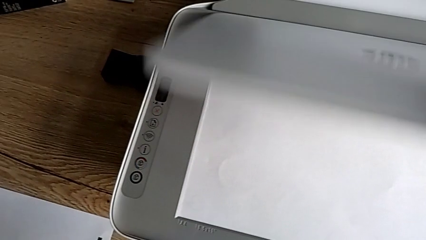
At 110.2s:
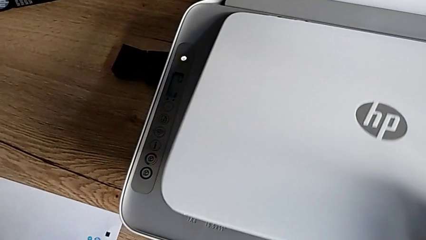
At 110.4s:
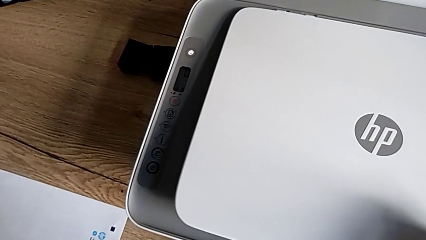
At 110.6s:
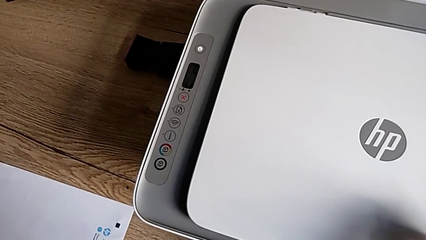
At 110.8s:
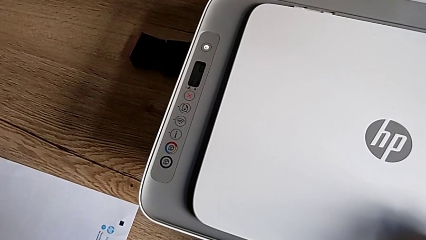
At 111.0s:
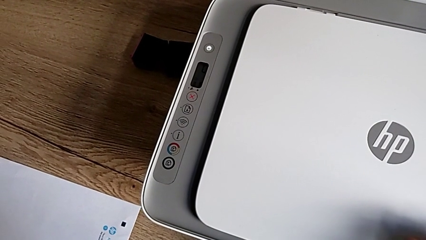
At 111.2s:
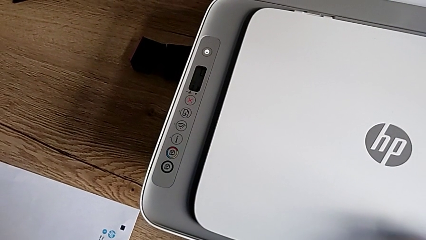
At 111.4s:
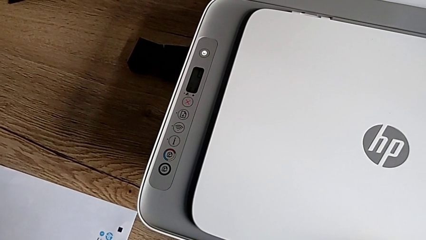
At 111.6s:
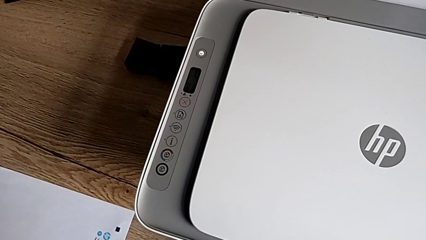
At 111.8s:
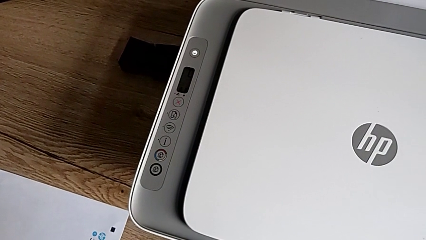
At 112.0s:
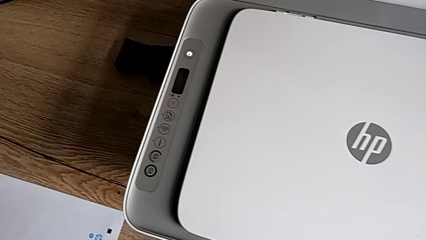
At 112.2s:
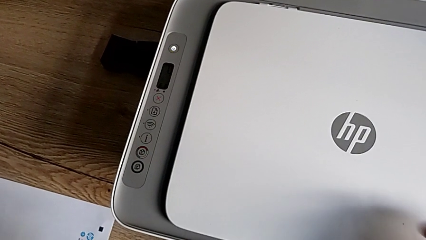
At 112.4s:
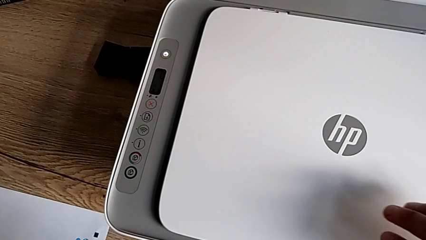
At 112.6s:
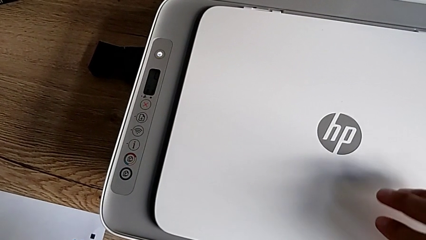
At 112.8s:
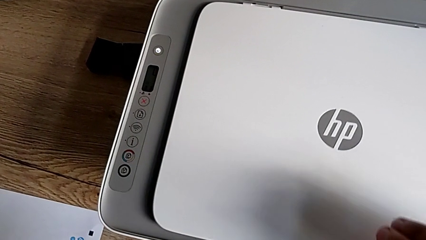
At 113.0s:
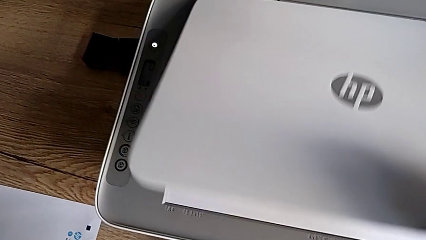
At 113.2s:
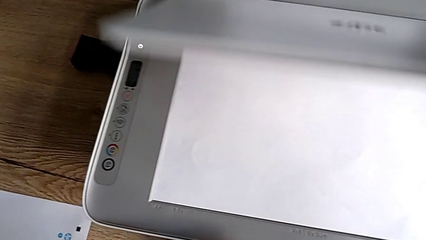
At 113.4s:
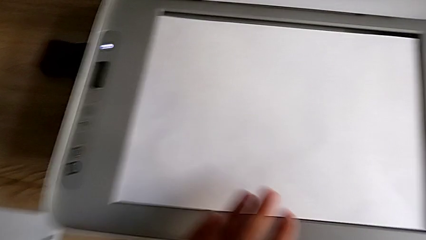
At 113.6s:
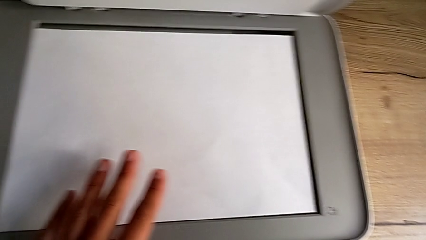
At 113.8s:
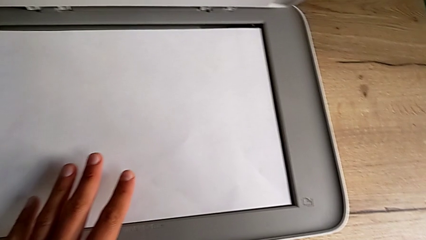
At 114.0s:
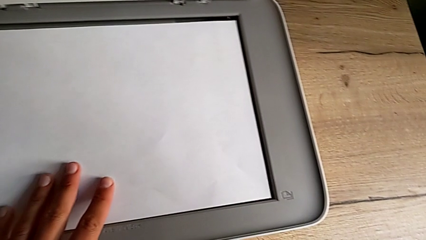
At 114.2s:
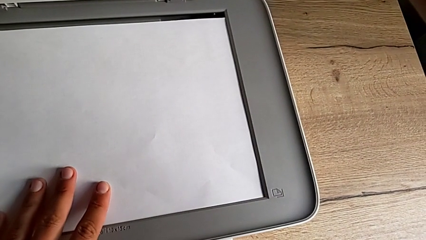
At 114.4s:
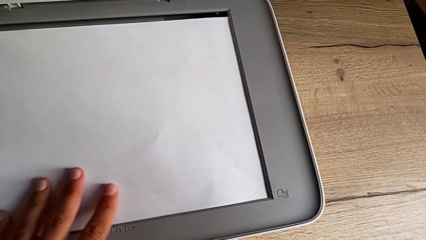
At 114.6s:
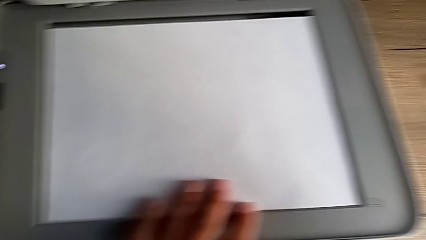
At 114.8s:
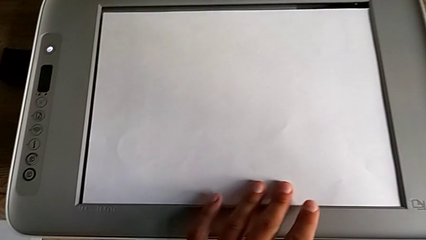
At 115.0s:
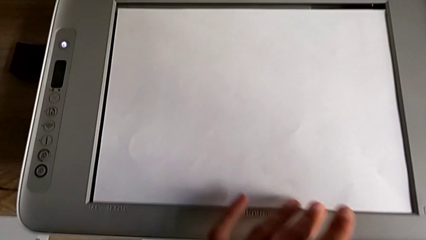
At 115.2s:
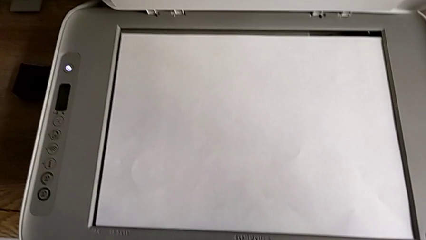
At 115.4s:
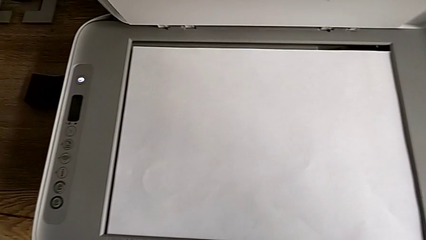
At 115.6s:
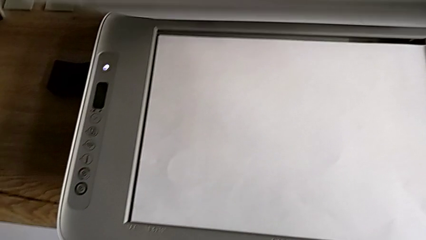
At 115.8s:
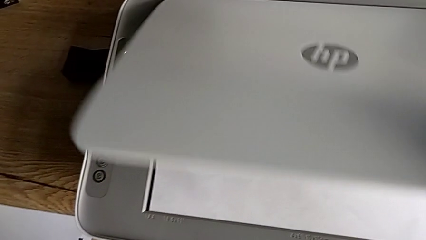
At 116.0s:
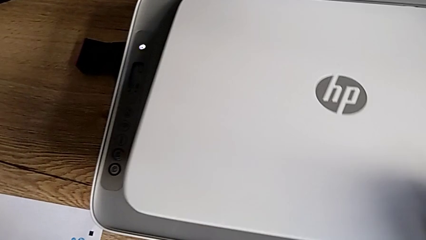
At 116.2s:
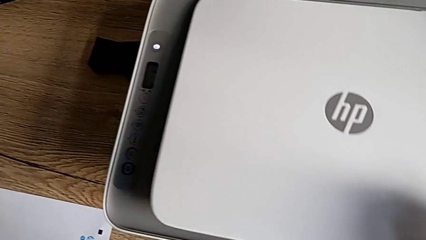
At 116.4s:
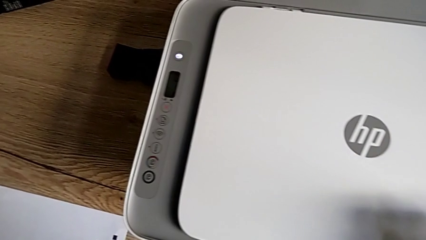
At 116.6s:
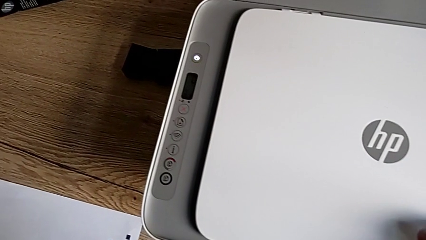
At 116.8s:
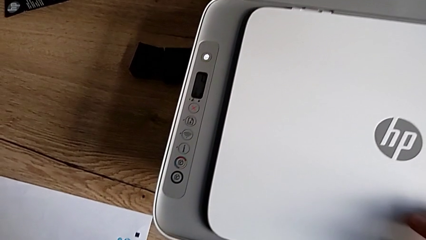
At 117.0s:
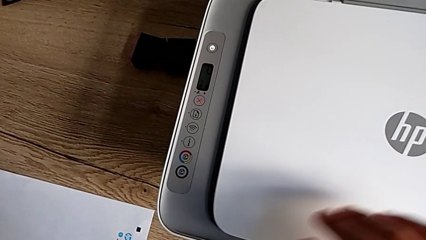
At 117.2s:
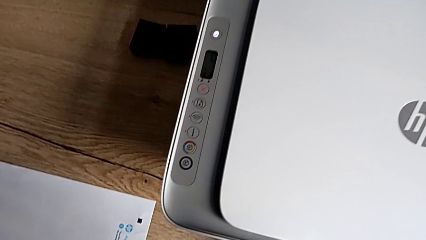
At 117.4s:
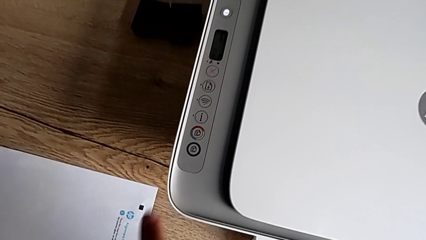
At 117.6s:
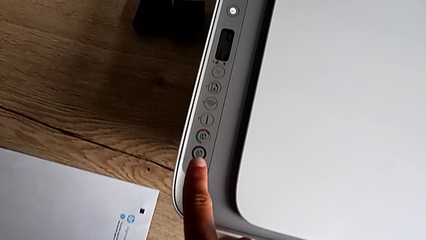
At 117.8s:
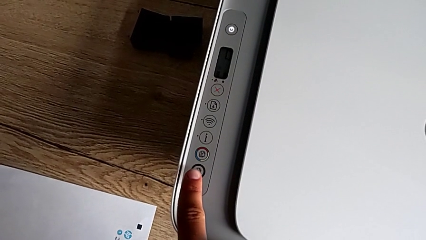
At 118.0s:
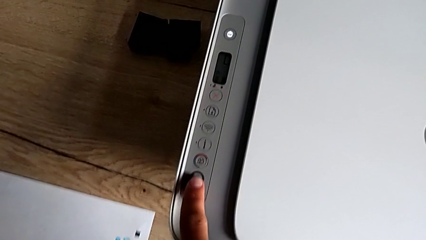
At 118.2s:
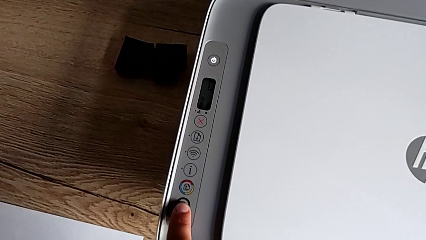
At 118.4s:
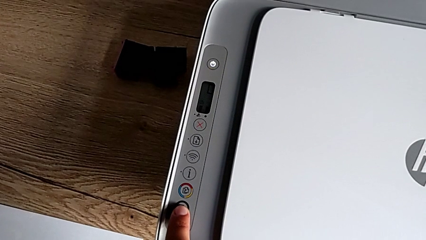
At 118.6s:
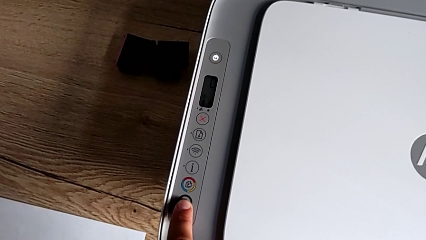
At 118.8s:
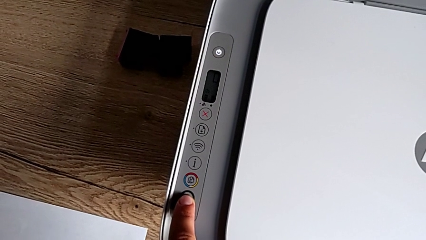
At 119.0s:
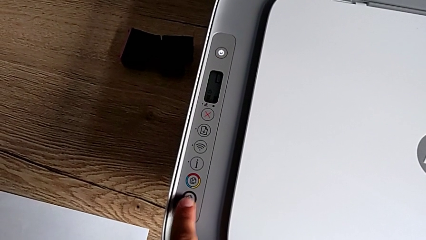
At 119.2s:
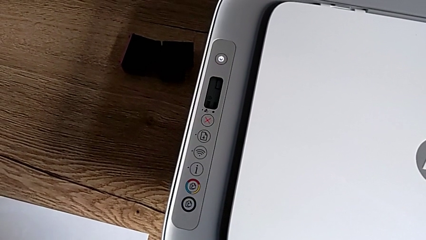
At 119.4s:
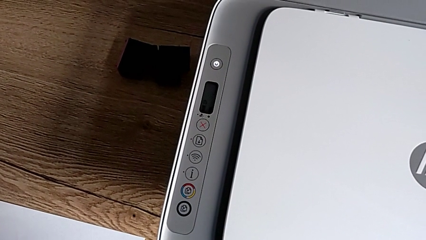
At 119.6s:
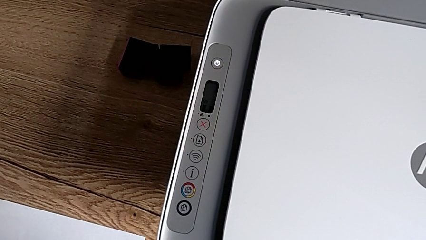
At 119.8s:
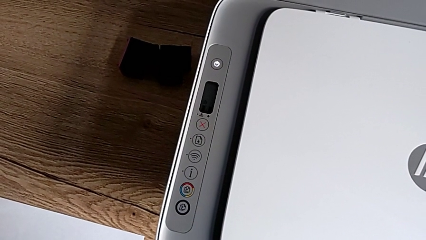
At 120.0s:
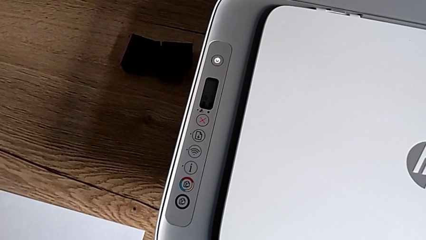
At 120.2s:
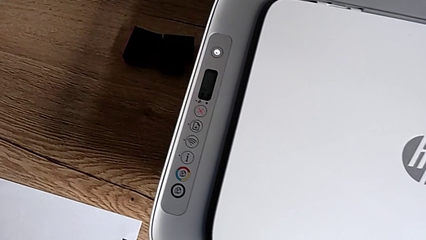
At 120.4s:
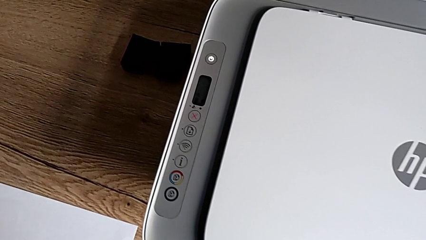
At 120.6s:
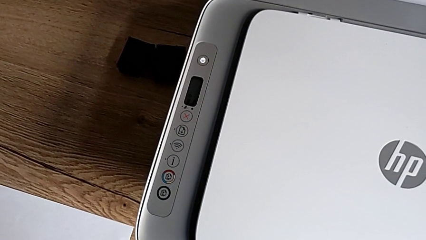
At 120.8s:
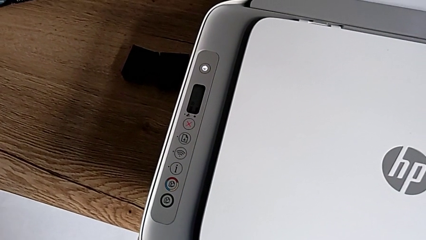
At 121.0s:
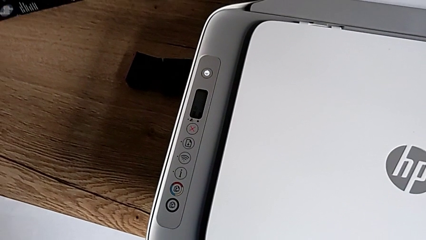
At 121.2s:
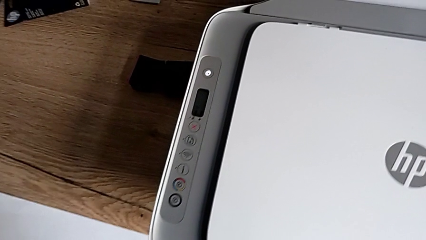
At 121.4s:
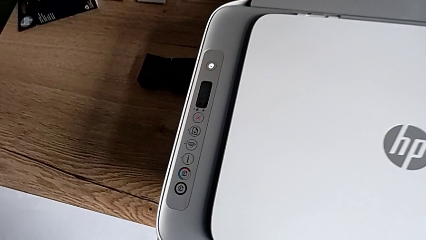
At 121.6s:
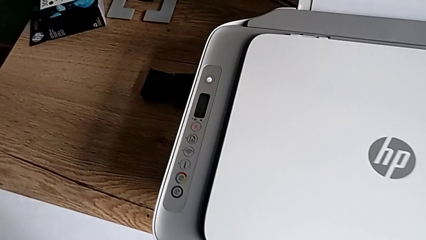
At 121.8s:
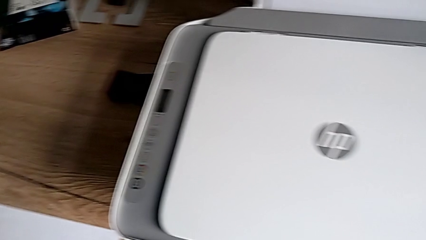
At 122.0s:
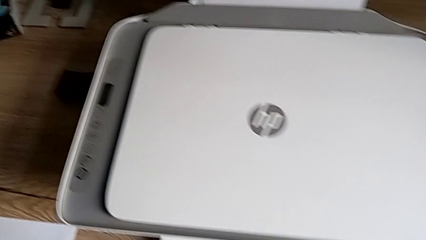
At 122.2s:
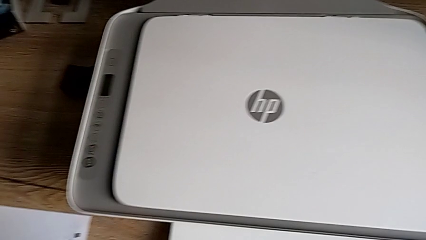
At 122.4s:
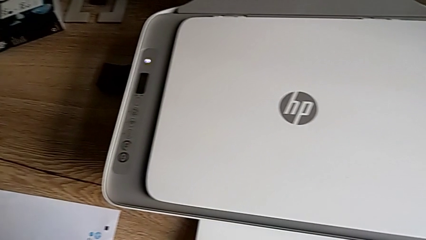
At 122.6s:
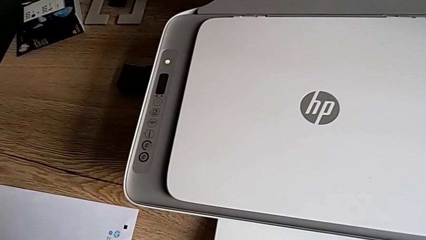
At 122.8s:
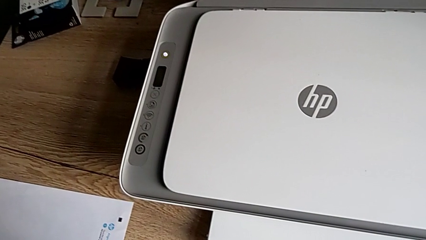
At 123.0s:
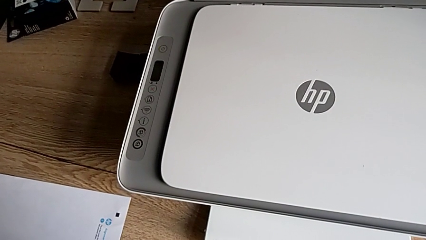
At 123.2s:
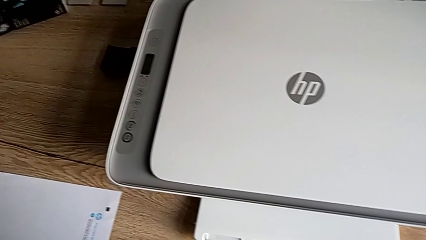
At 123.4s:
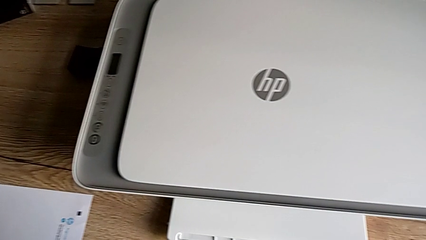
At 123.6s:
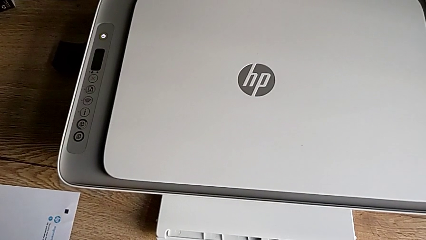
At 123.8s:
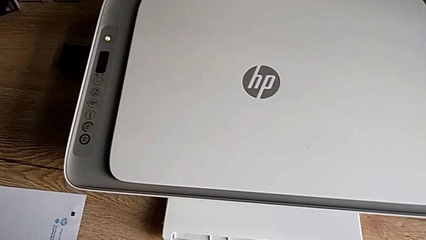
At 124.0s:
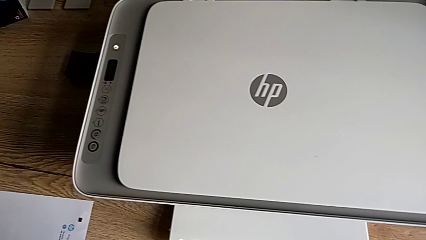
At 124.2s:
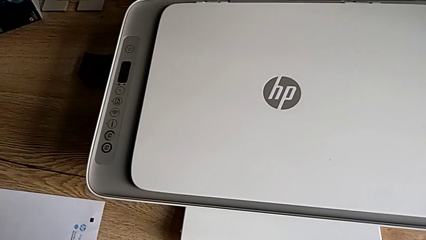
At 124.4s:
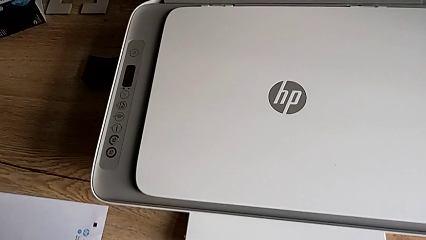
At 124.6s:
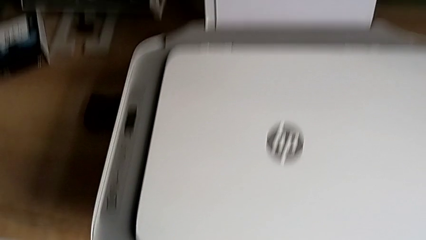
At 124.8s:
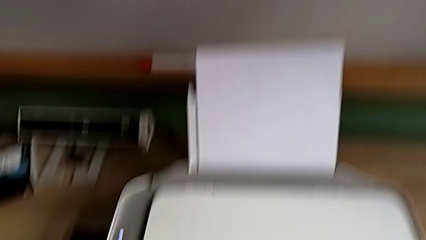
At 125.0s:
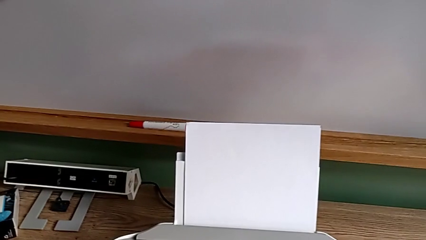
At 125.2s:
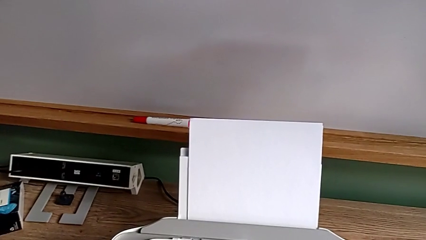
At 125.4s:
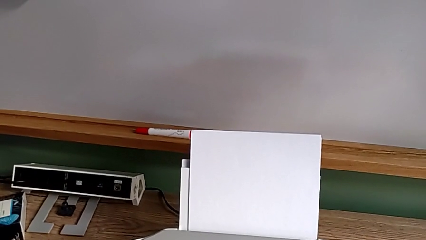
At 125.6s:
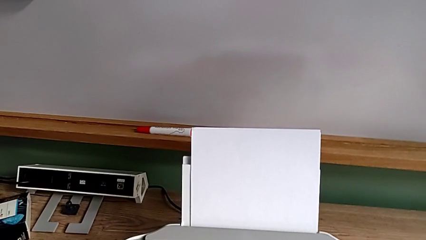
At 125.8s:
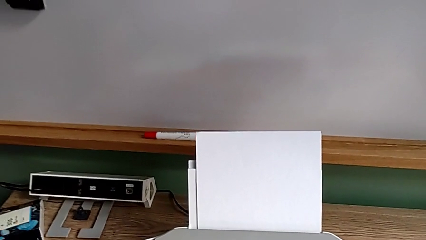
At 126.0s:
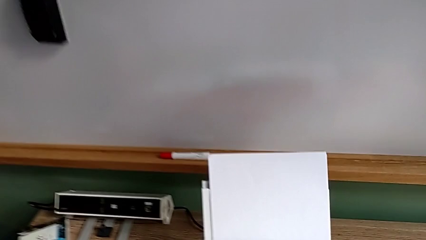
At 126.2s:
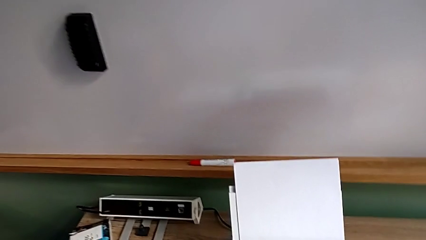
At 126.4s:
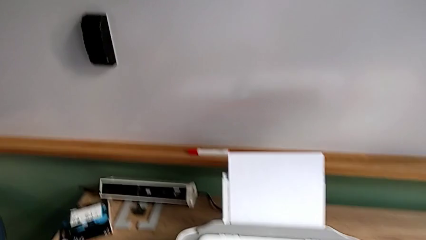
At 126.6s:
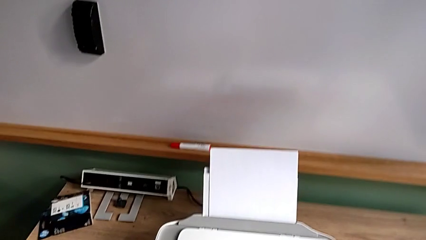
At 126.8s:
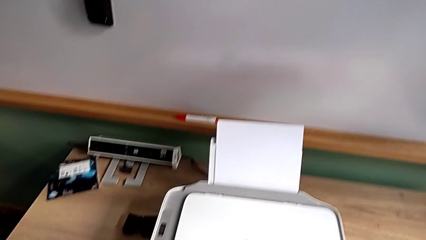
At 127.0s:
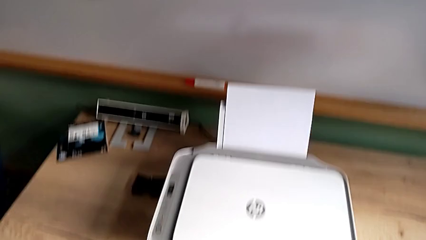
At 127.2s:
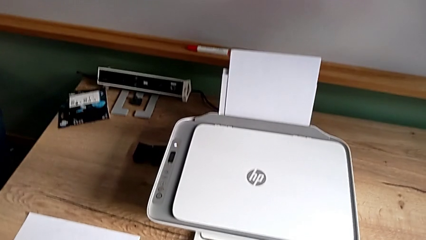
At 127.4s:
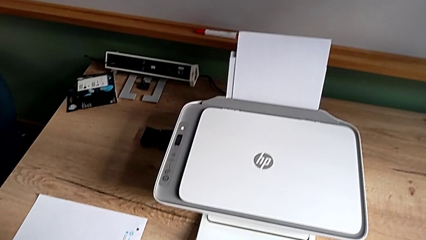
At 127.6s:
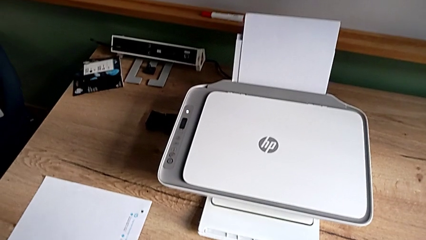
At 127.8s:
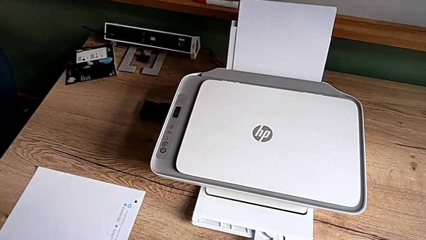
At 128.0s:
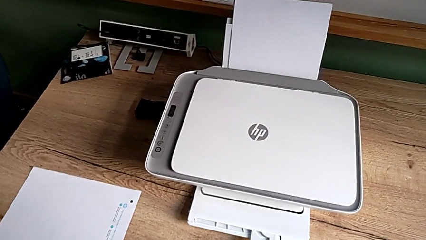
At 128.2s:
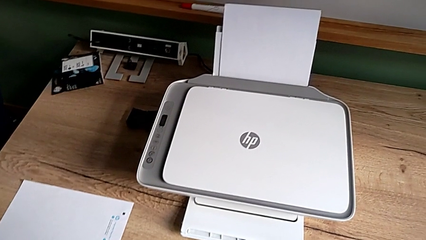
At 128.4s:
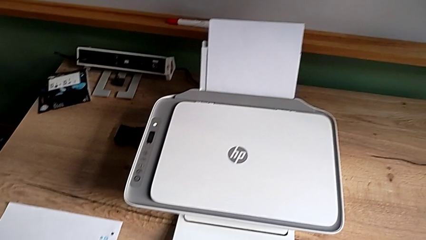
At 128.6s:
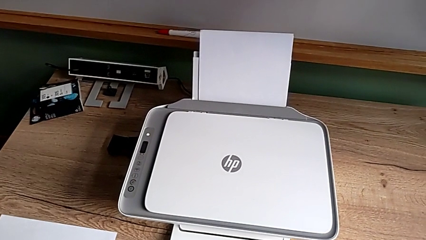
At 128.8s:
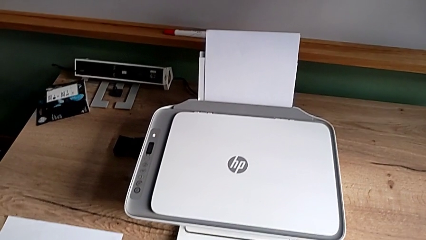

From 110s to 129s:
The camera wearer is making the photocopy. They close the copy gate, open the copy gate, align the paper stack and push the button.
